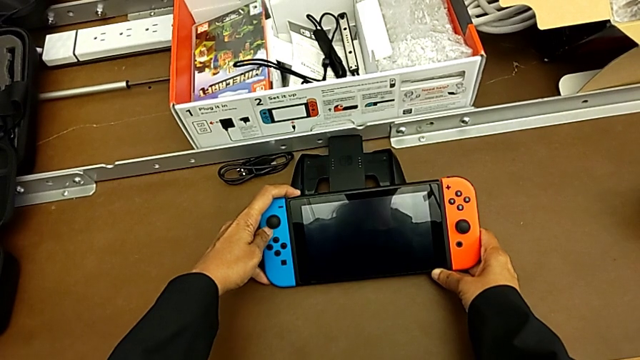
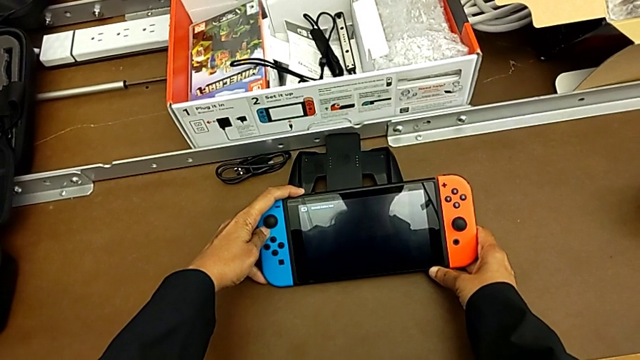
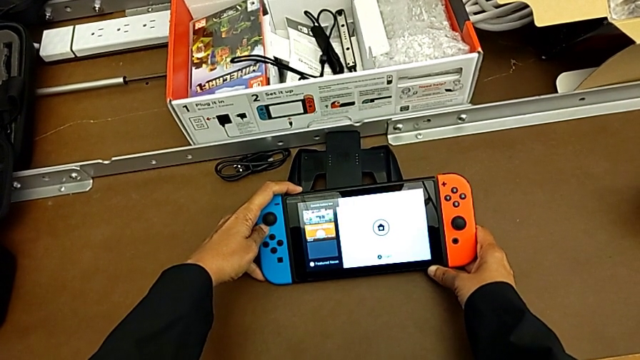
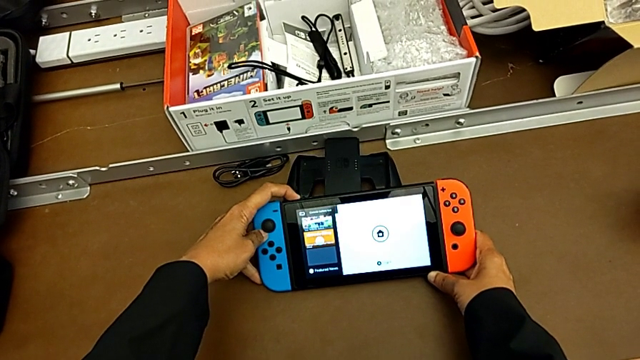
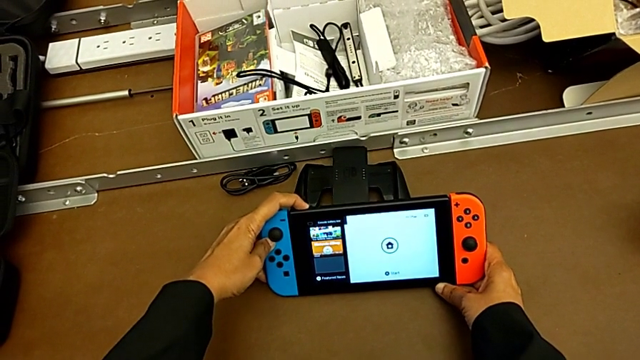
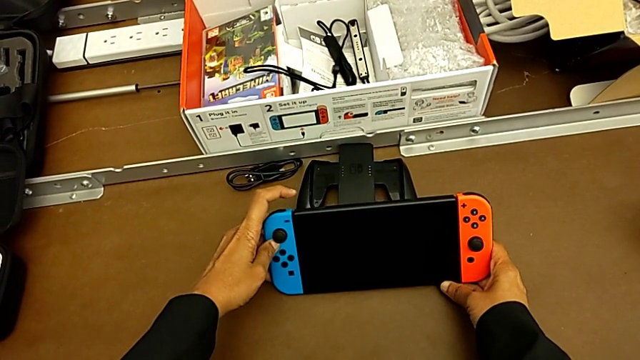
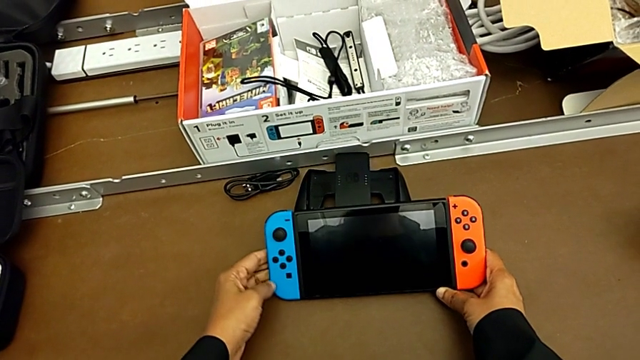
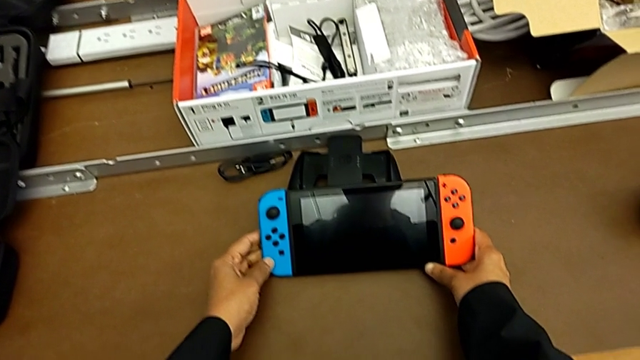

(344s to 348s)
The camera wearer is turning off the Nintendo Switch. They keep pressing the button.
